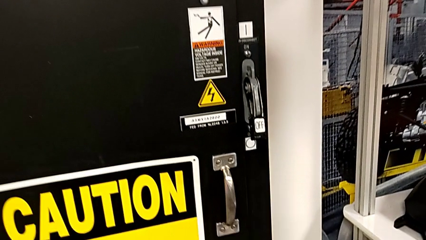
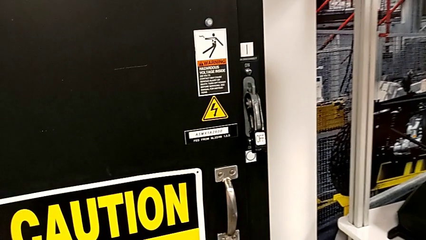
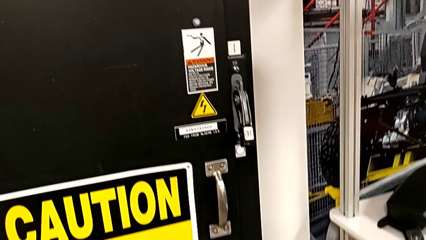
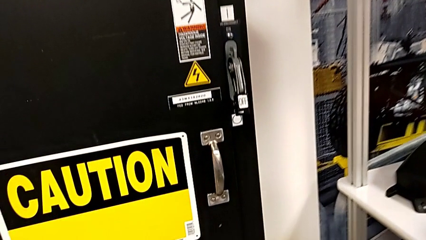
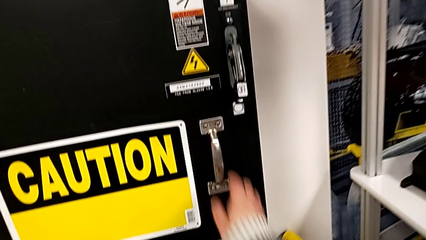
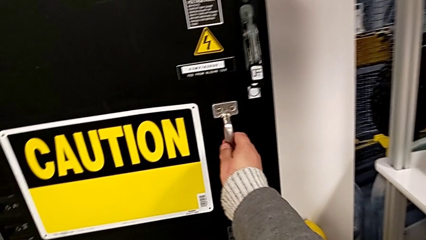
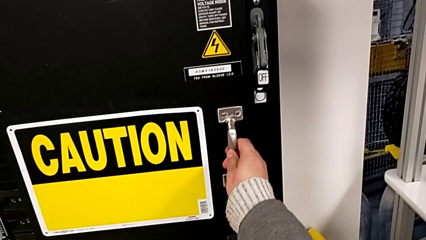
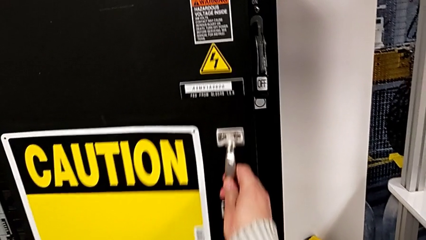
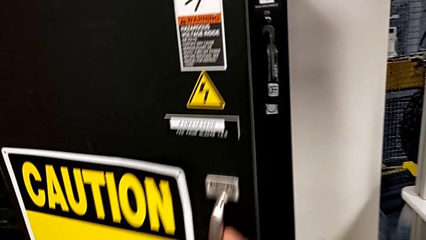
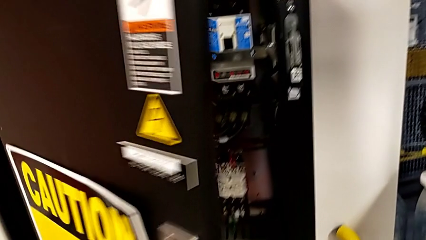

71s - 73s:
The camera wearer opens the panel door. They open the front panel door.

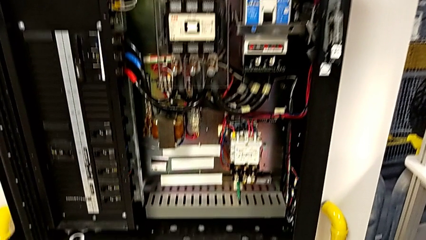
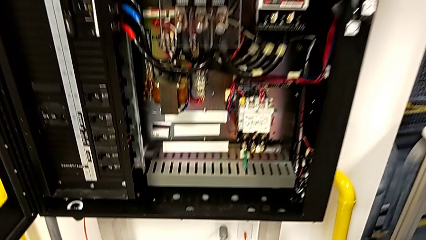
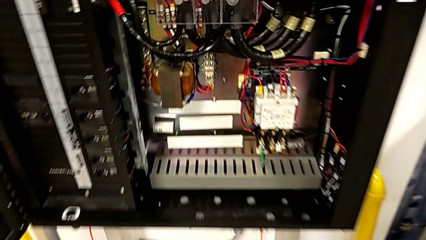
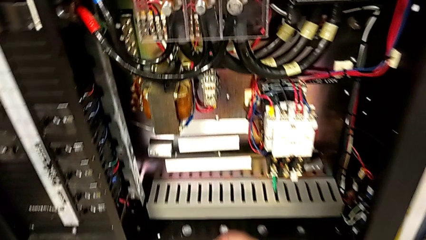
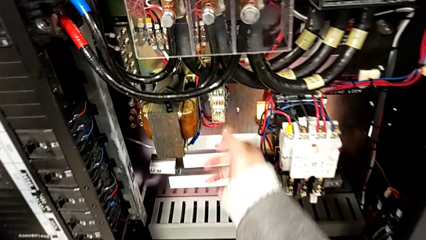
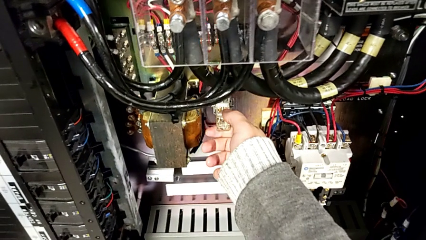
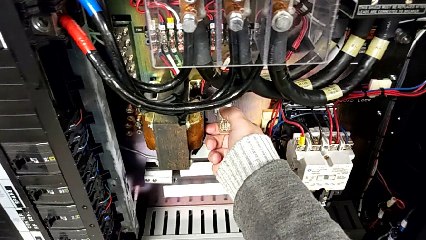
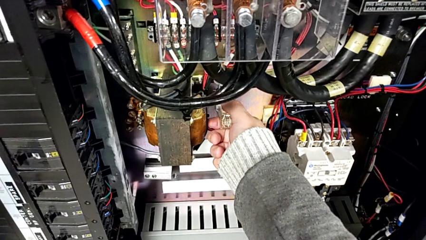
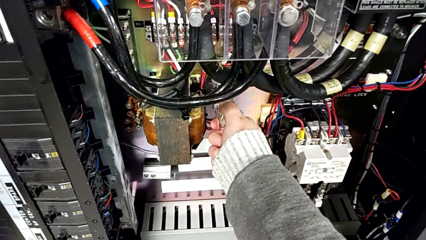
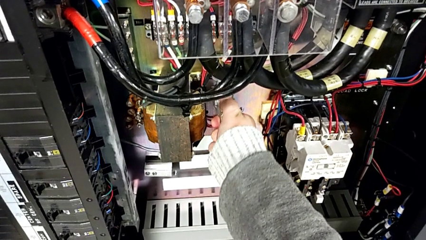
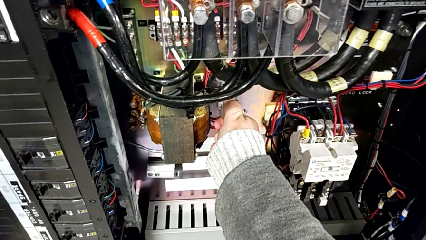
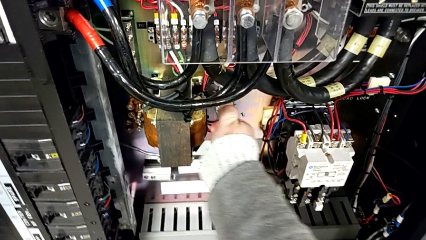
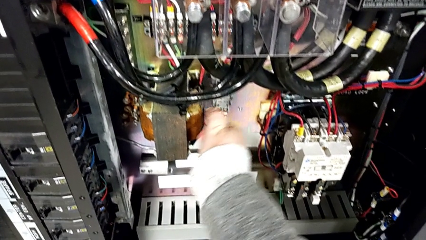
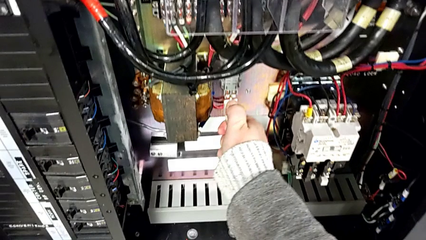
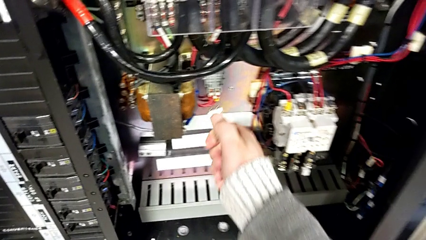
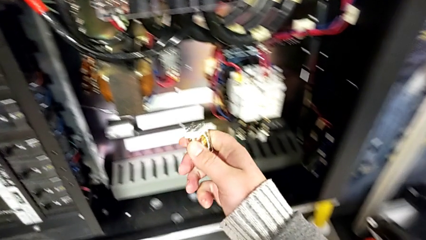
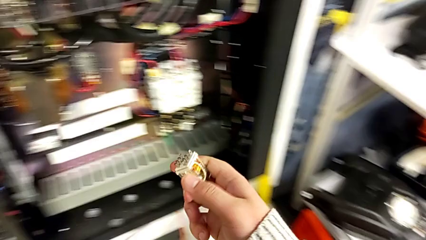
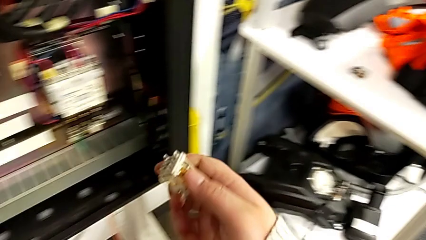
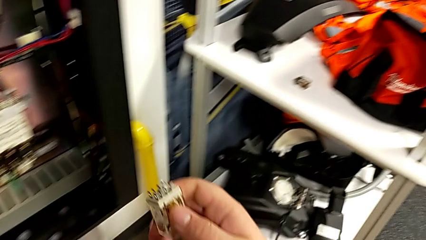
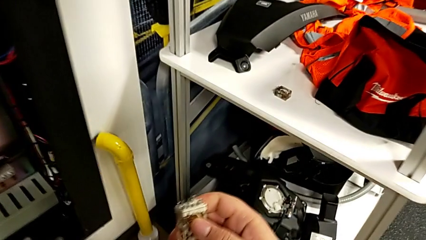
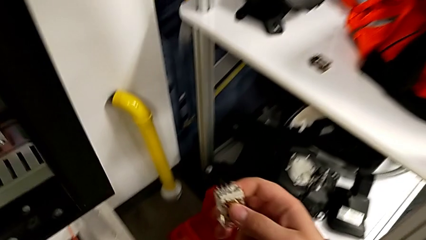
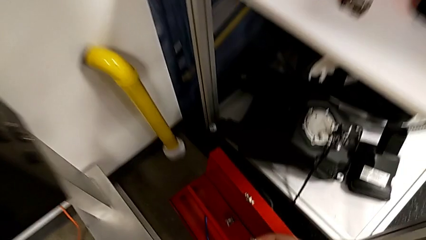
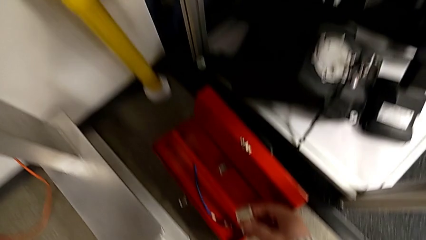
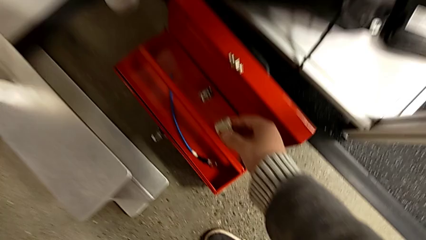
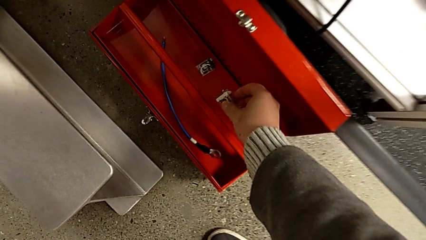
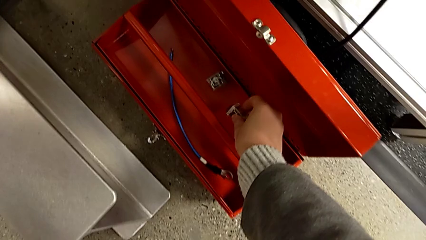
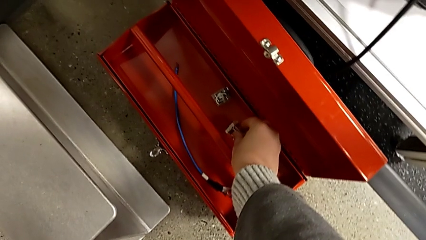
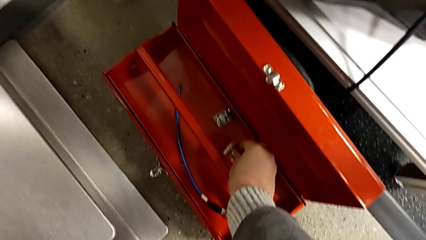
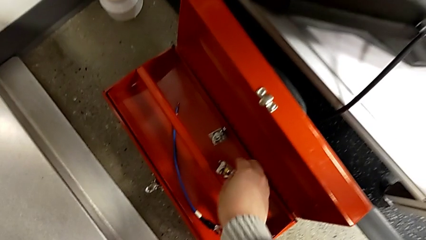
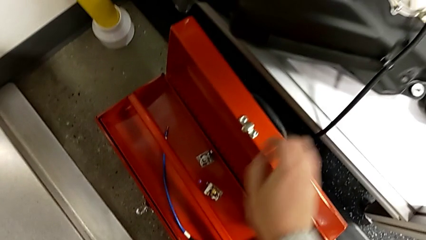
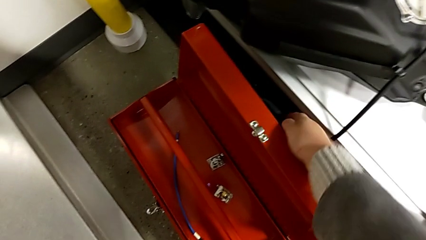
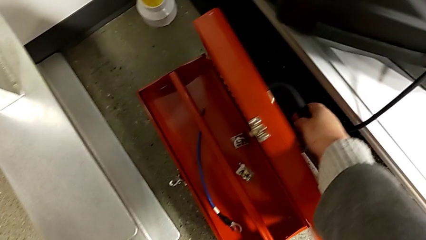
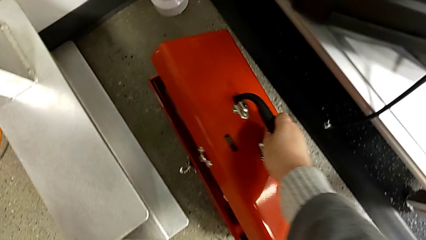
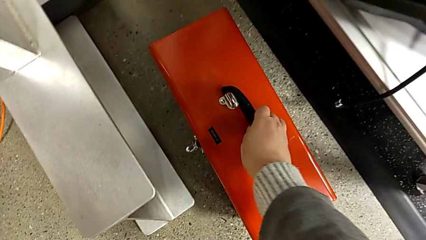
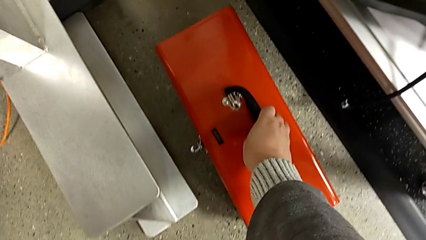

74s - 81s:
The camera wearer places back the components into the tool box. They grab the circuit breaker, place the circuit breaker and close the toolbox.

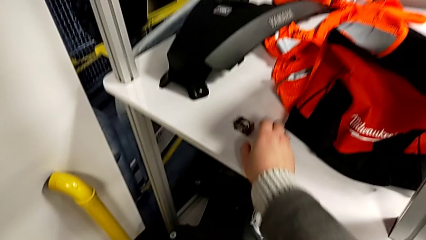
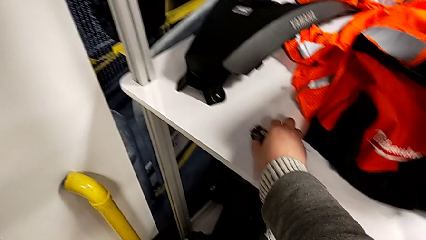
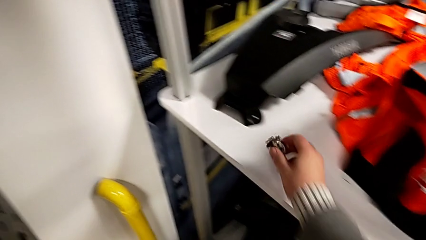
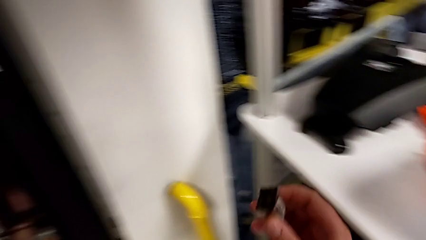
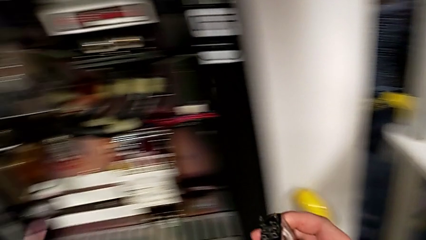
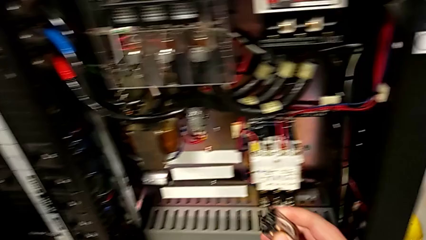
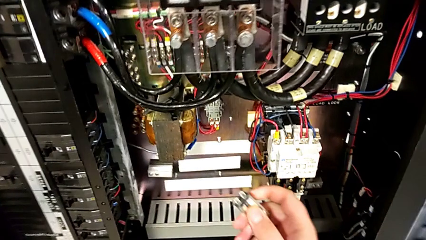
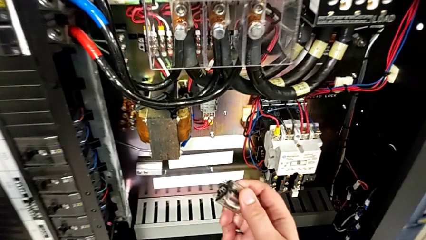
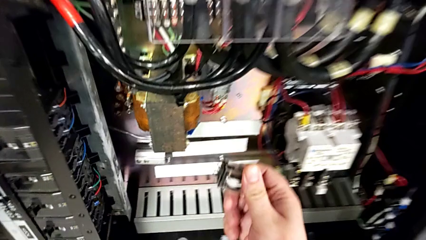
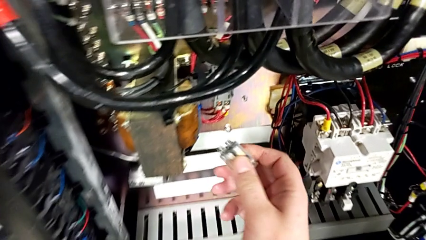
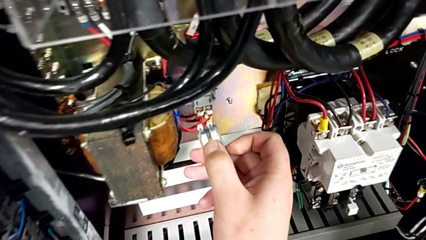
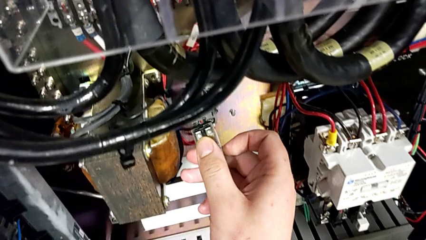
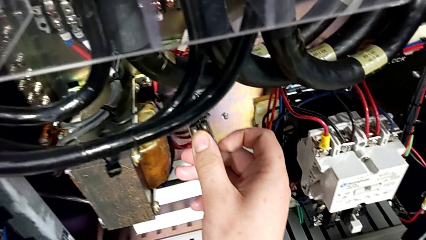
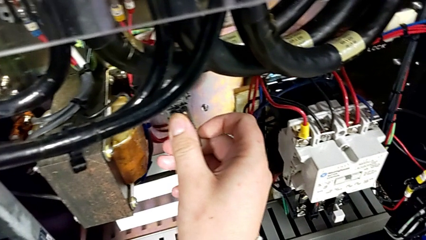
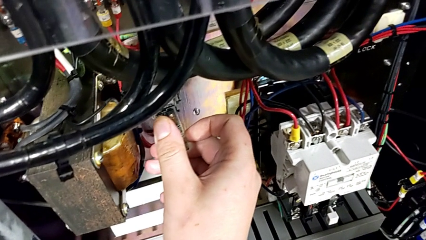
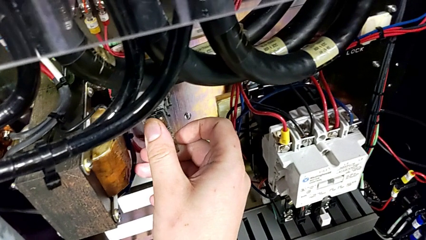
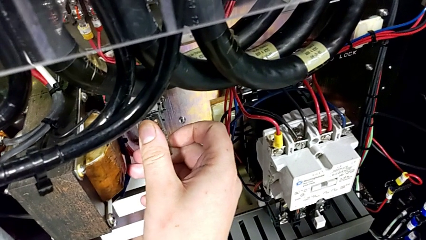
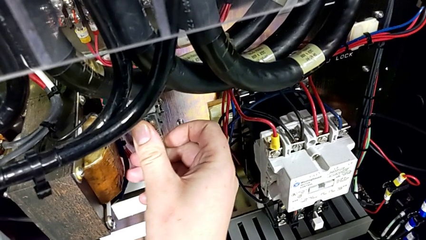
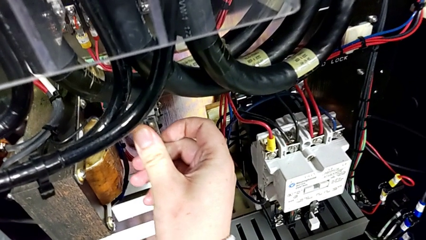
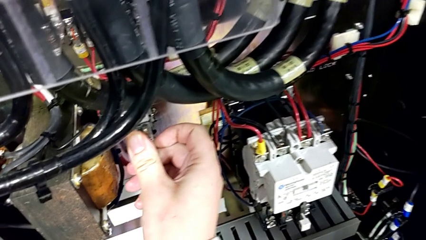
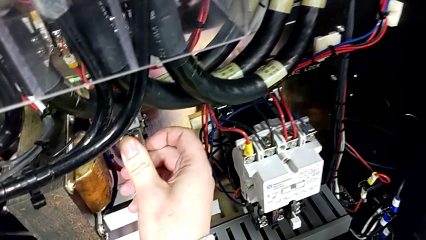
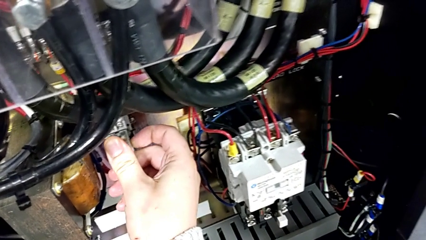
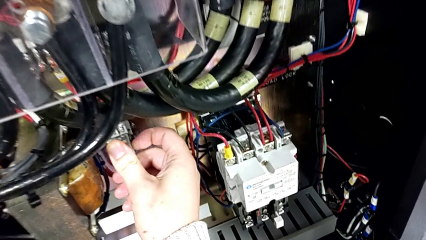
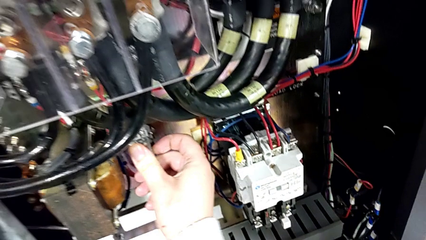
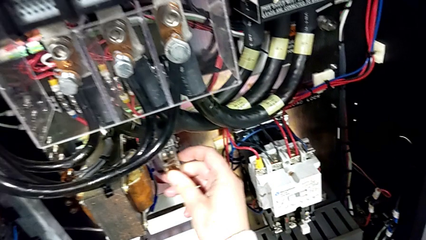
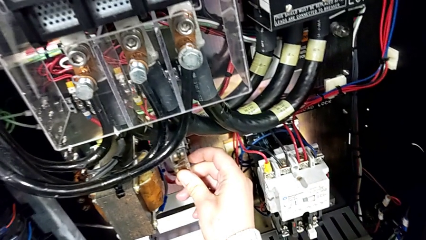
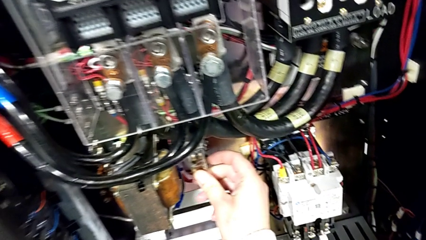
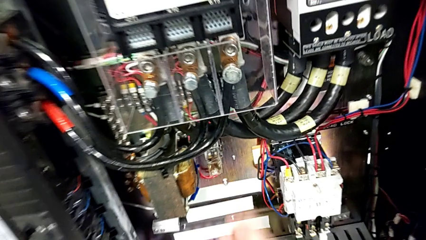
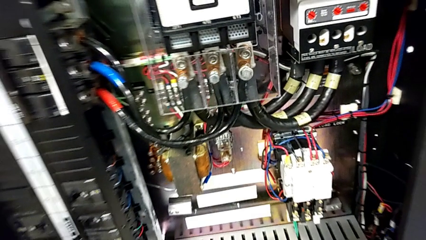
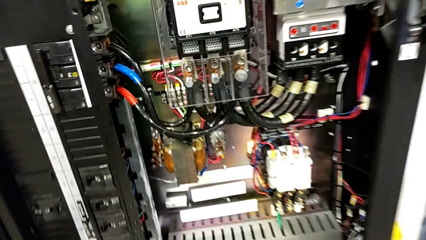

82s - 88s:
The camera wearer puts back the damaged circuit breaker. They grab the circuit breaker and assemble it.

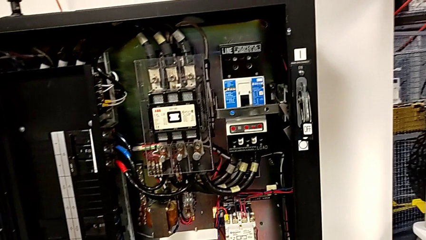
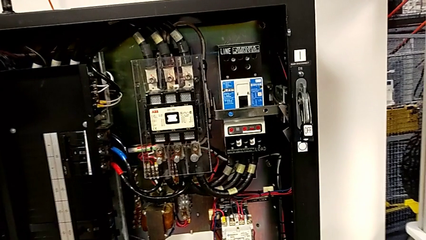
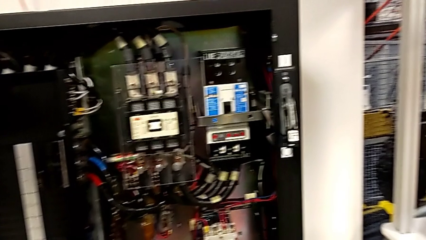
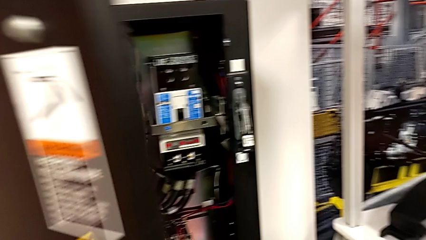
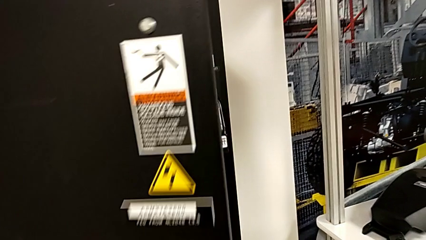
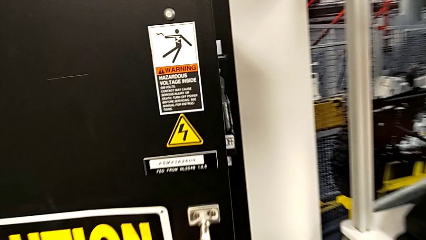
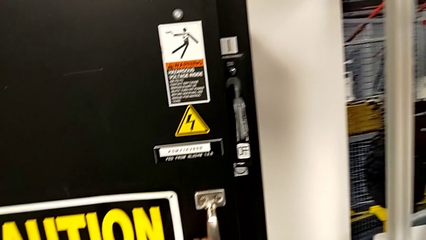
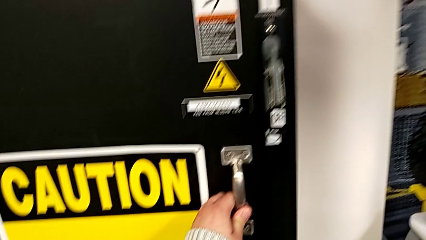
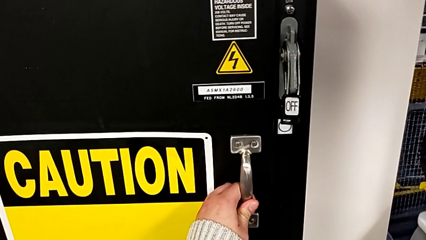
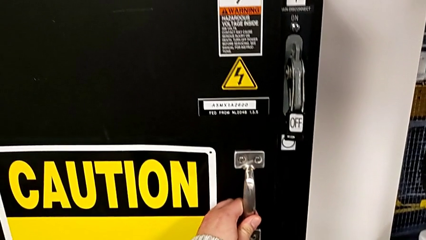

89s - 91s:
The camera wearer closes the front panel door. They close the front panel door.

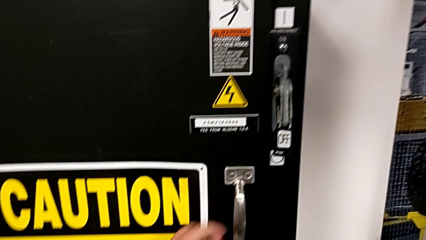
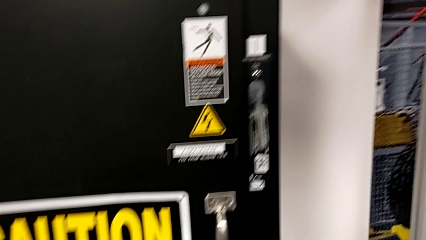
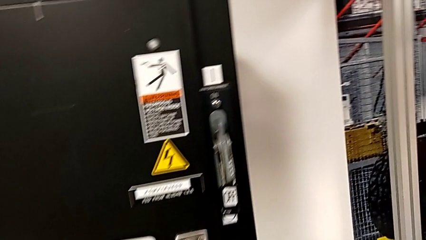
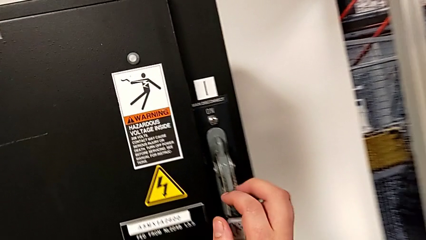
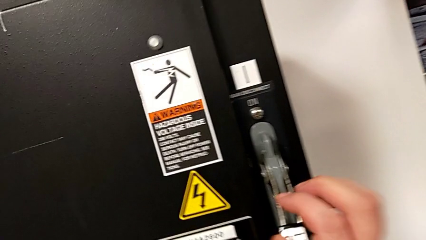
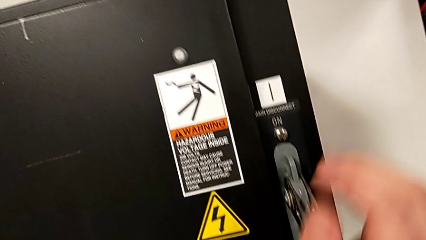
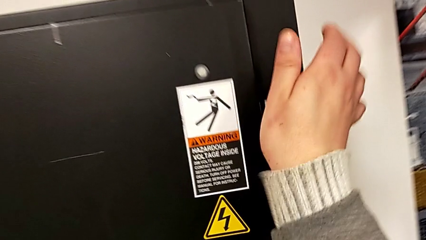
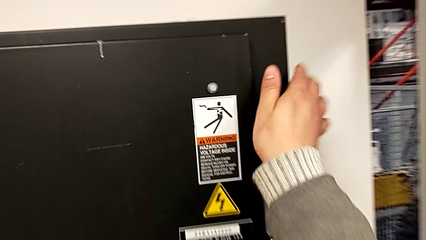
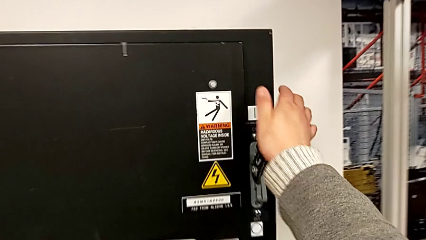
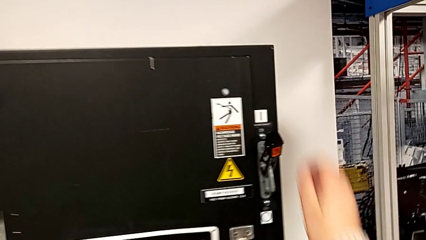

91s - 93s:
The camera wearer turns on the main power. They pull the lever.
